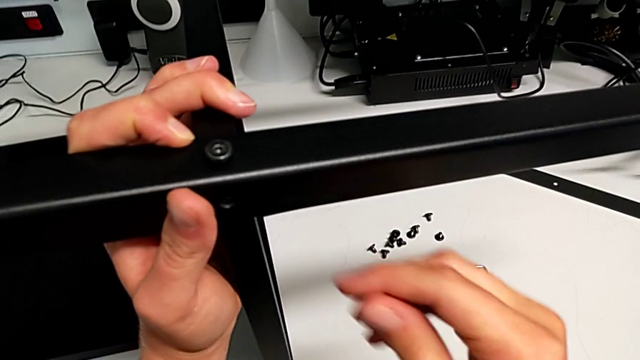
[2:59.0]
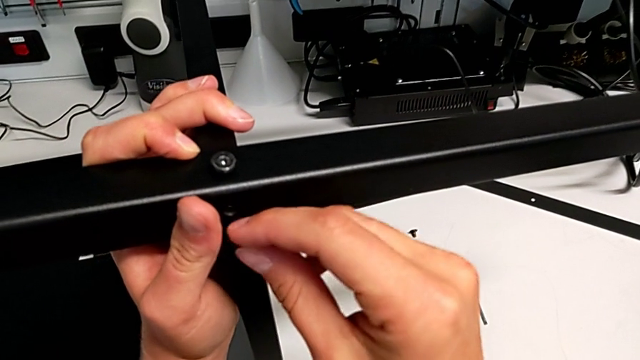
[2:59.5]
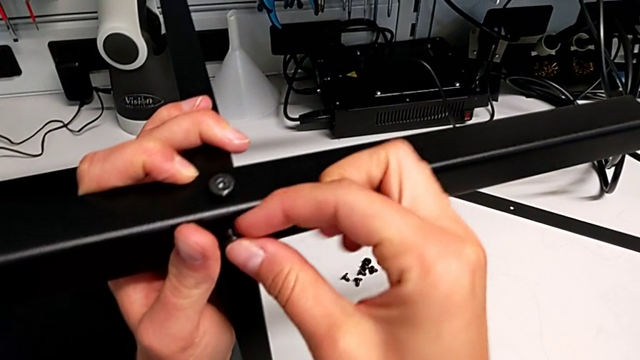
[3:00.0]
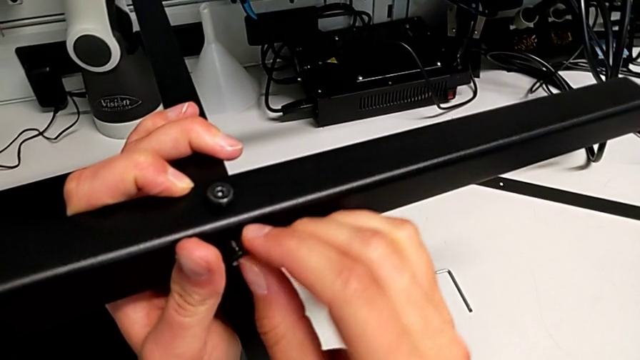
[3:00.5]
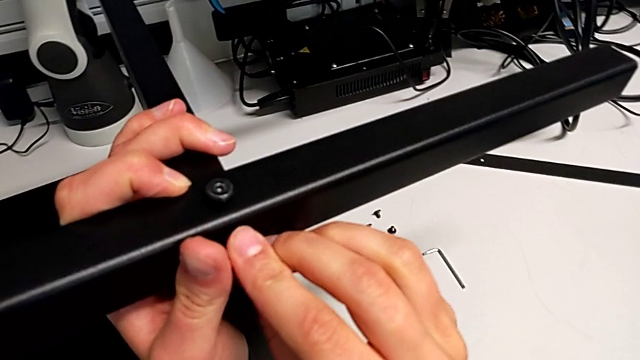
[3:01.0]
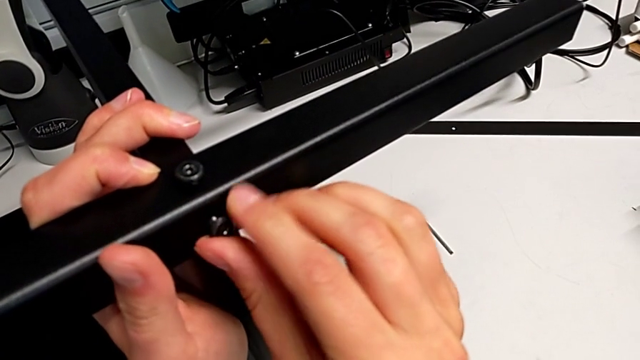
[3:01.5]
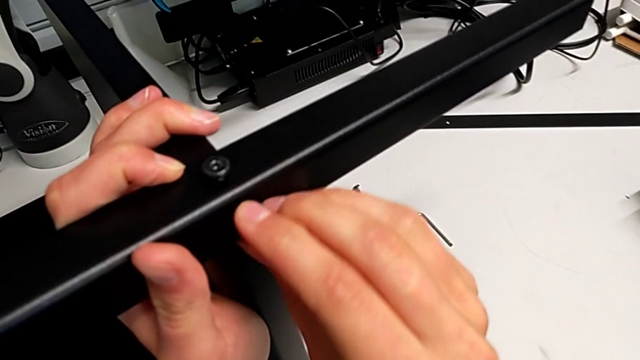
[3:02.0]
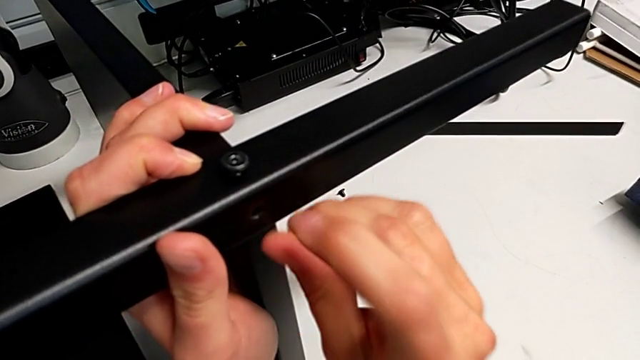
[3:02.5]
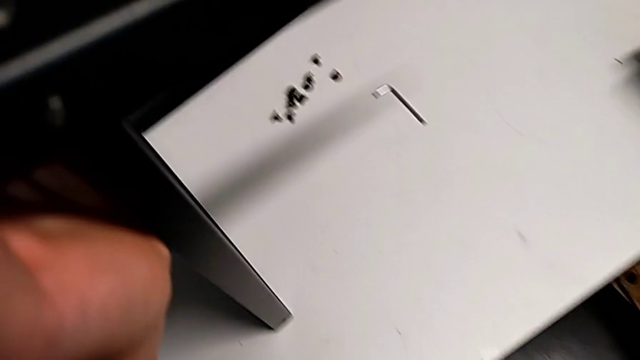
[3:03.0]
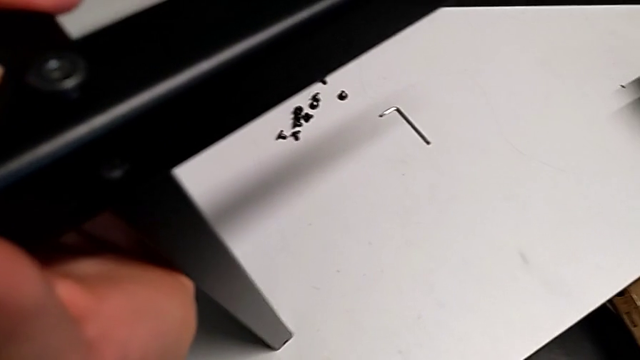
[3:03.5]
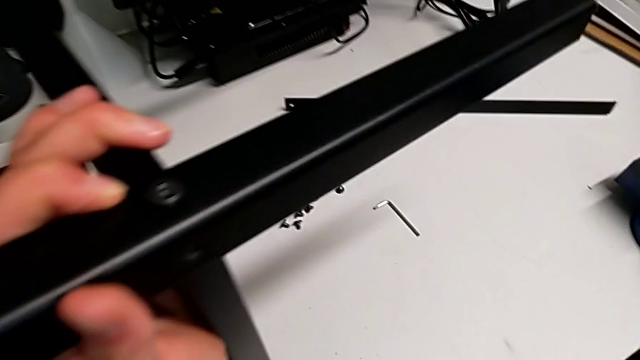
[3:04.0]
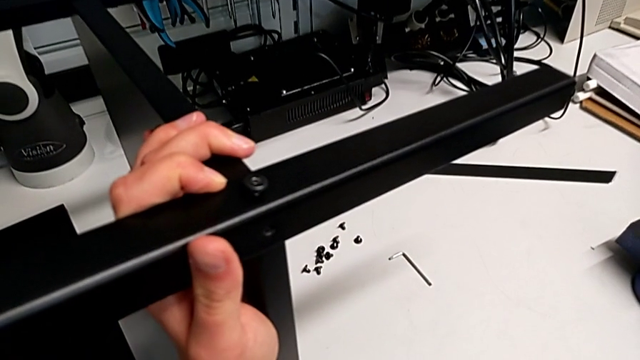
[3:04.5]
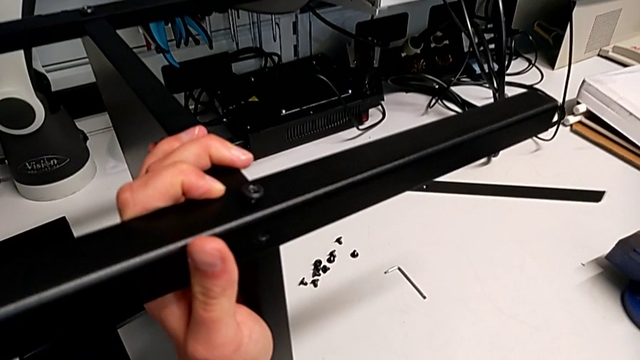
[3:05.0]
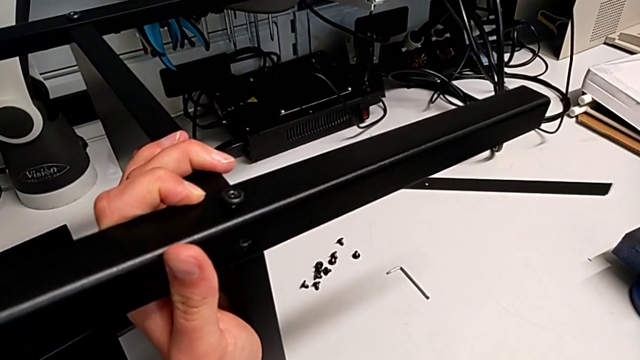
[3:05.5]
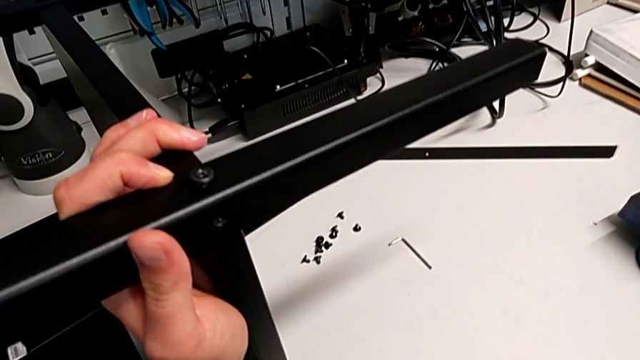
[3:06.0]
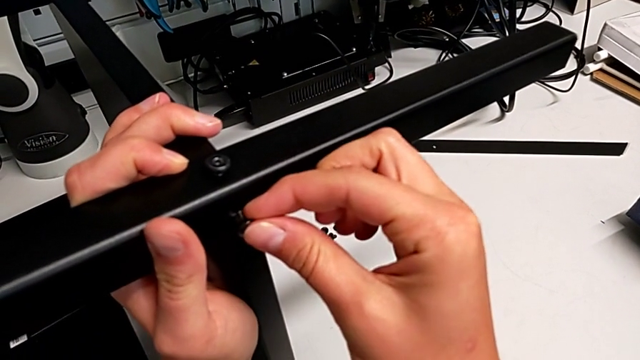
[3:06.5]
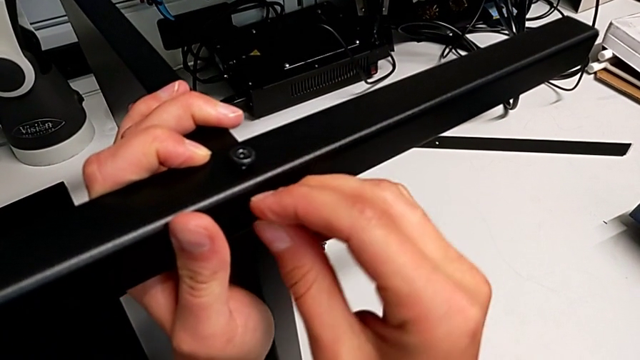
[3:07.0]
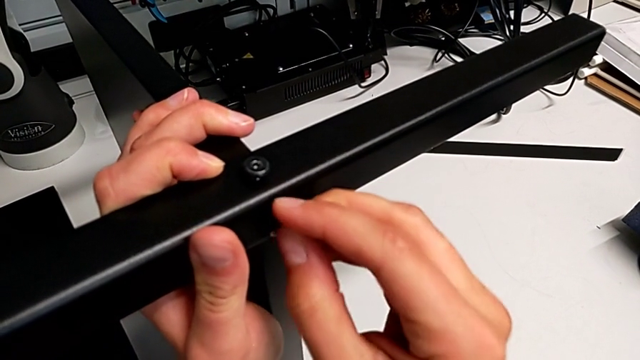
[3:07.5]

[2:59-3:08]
The camera wearer is screwing the third leg into the bottom plate. They wrongly drop the hex socket head.

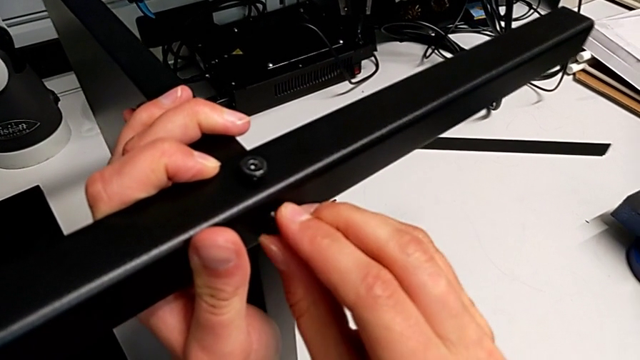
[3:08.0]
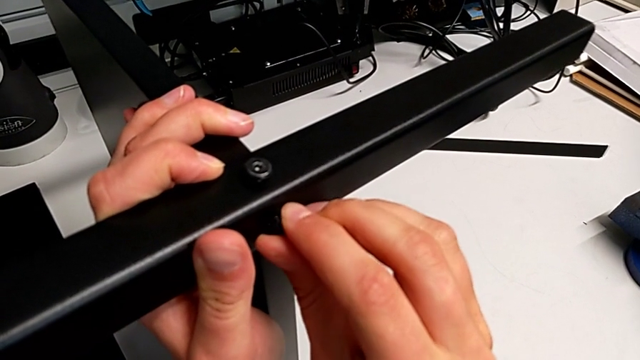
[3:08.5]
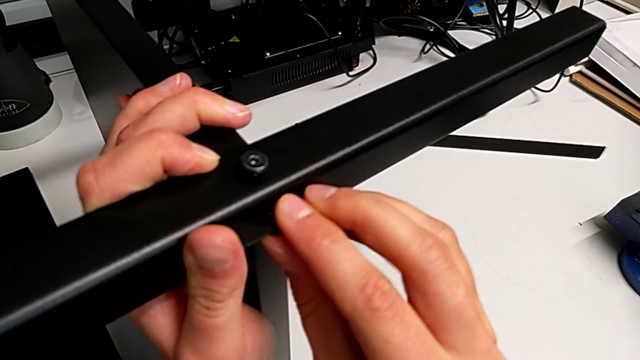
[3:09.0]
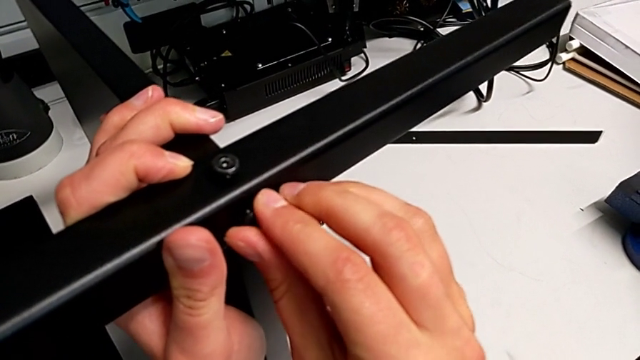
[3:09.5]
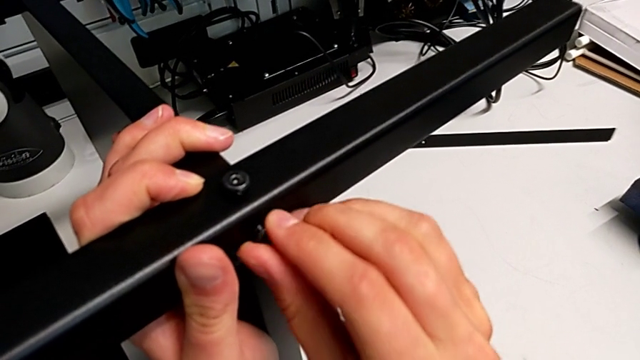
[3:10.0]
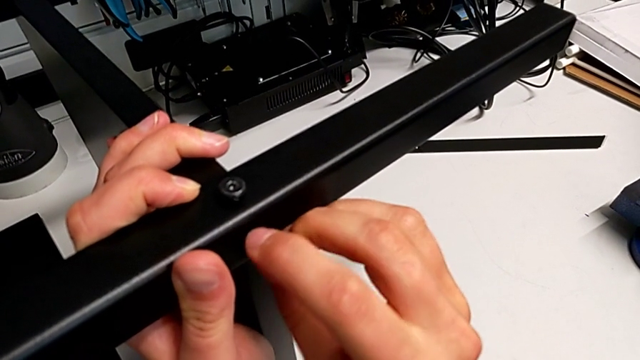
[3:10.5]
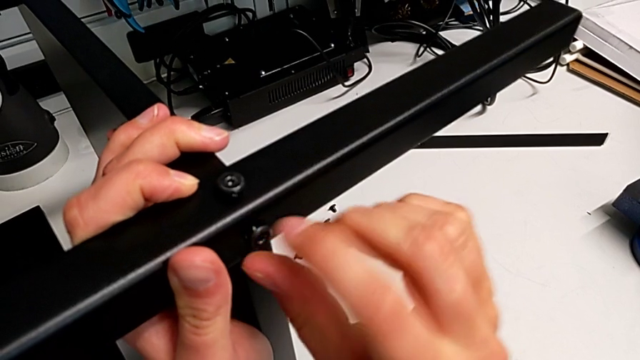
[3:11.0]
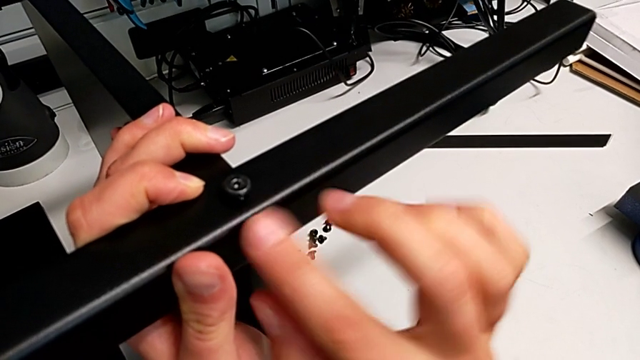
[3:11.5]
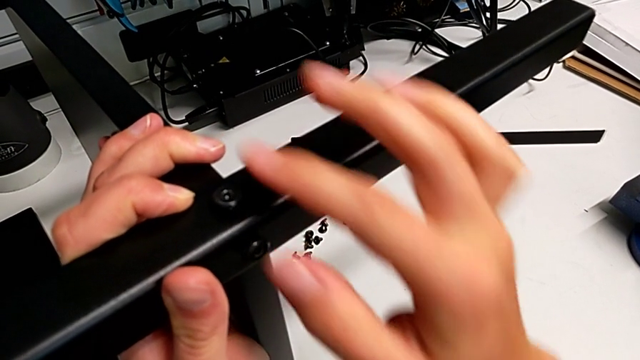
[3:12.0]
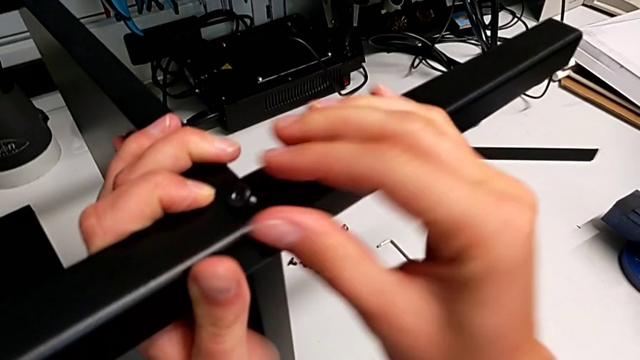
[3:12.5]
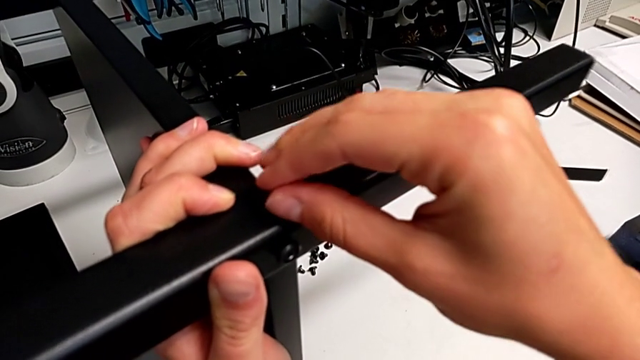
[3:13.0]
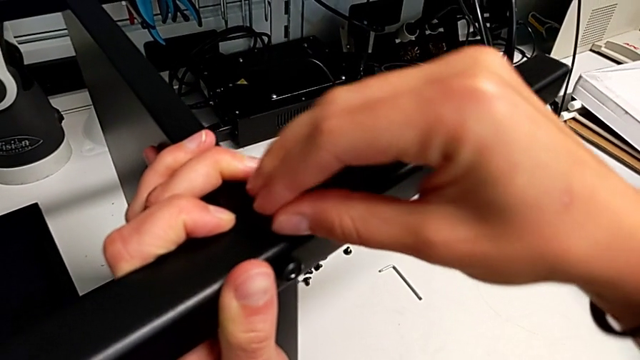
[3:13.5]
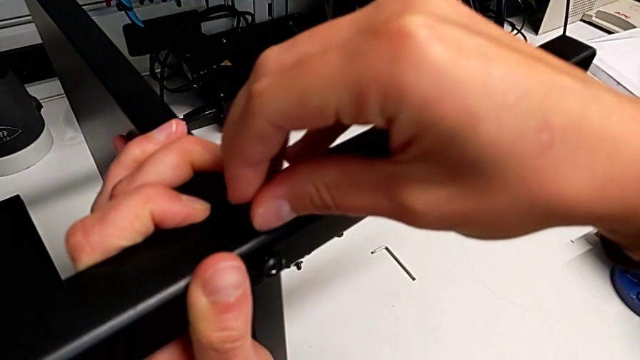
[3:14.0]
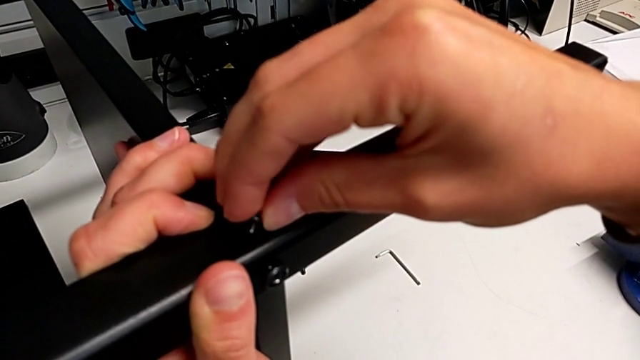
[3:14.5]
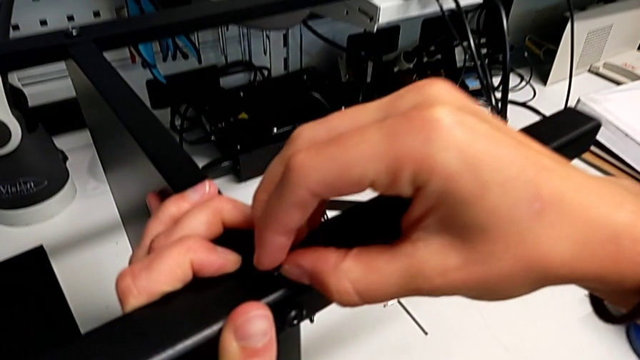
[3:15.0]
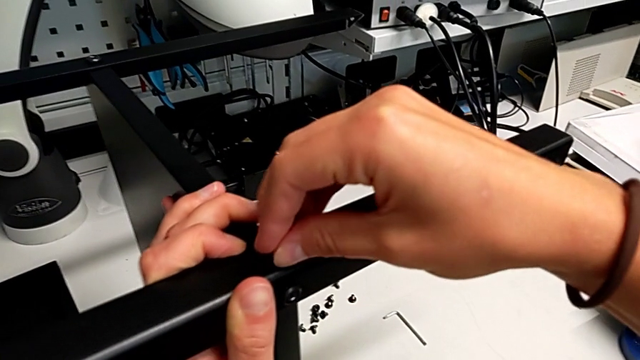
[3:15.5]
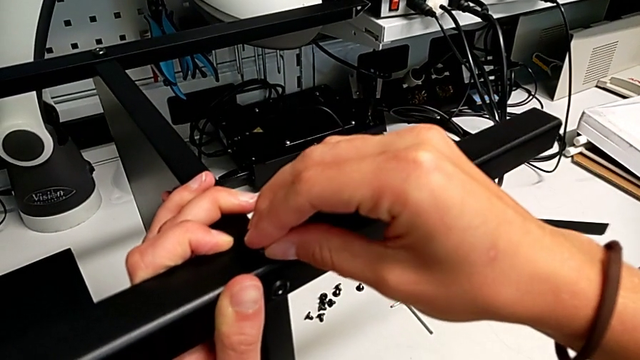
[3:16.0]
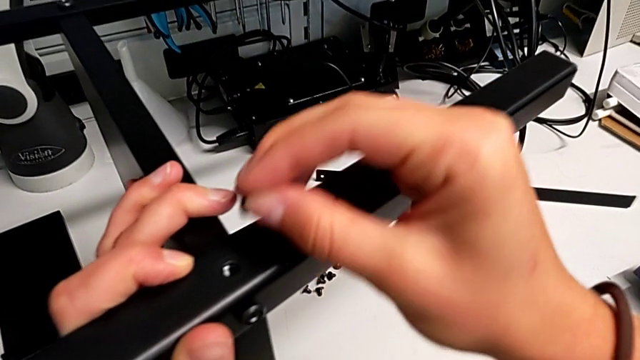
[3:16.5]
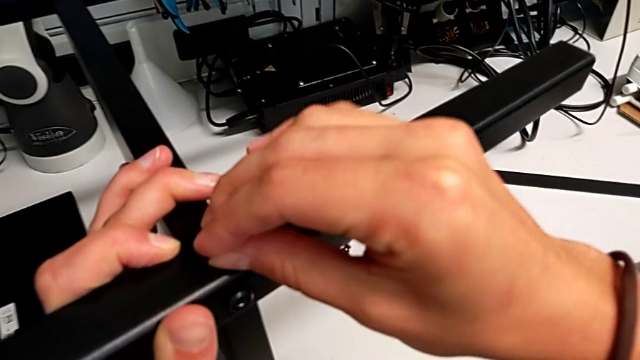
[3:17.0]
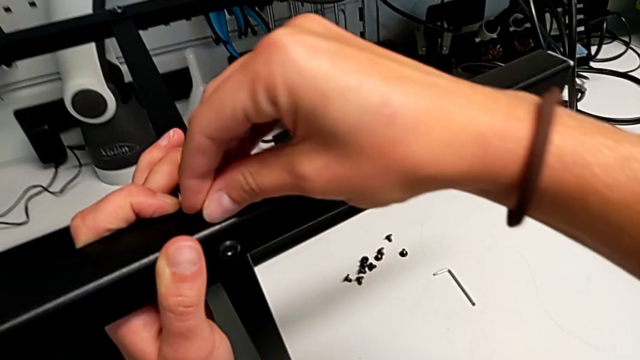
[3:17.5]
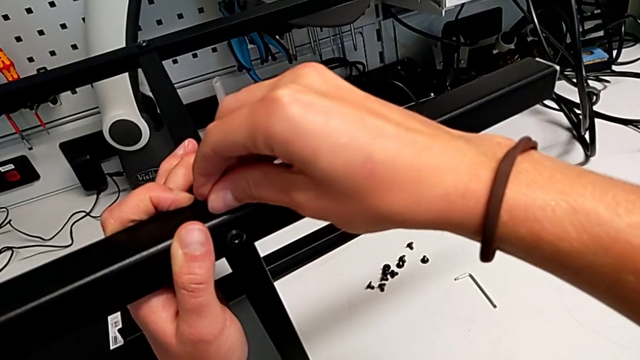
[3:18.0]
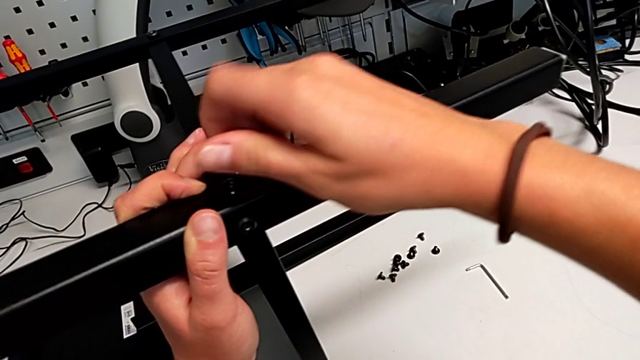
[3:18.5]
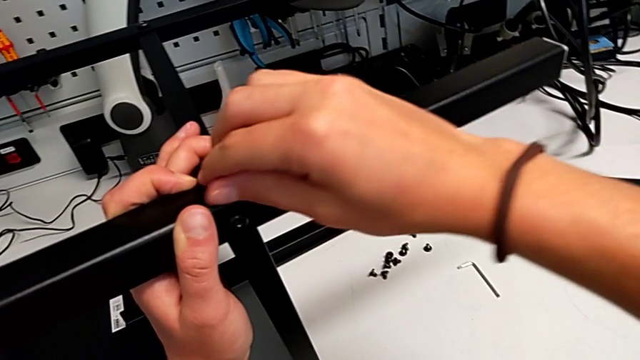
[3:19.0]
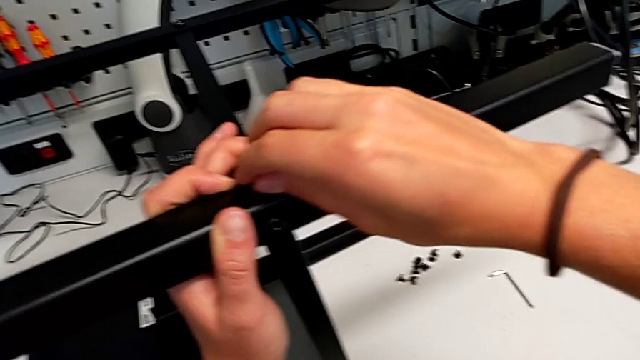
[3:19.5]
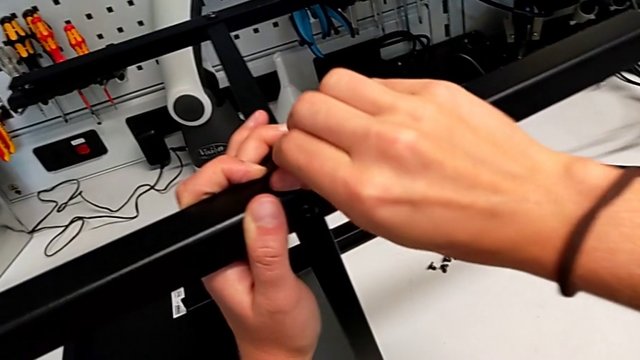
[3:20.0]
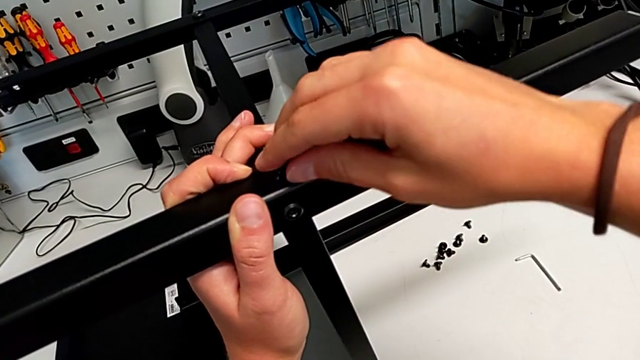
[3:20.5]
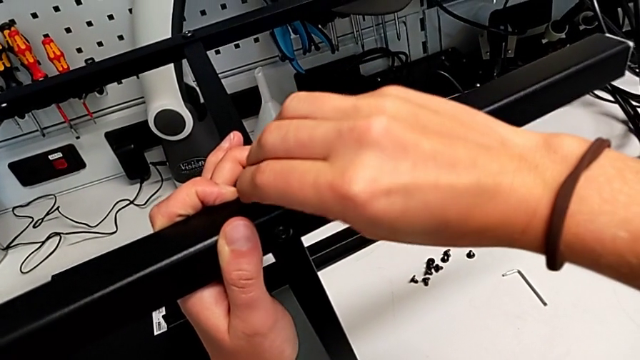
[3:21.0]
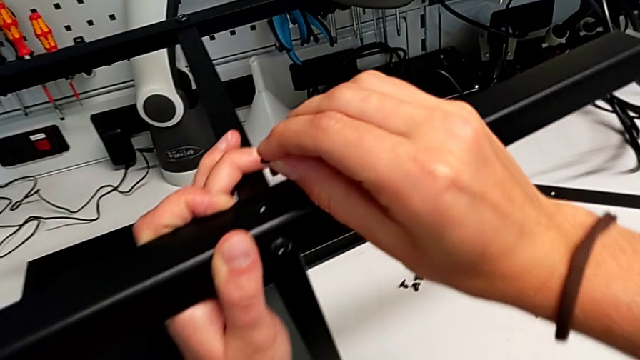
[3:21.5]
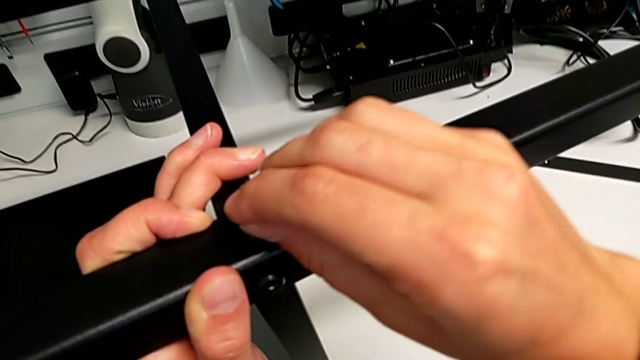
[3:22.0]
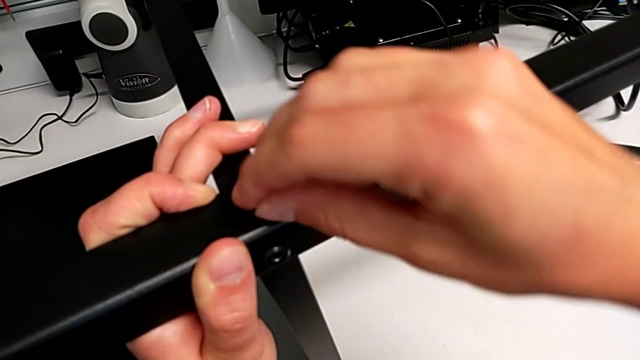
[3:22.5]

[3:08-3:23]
The camera wearer is screwing the third leg into the bottom plate. They screw the sixth hex socket head and wrongly screw the hex socket head, which isn't at the right position, thus failing to screw it in.
